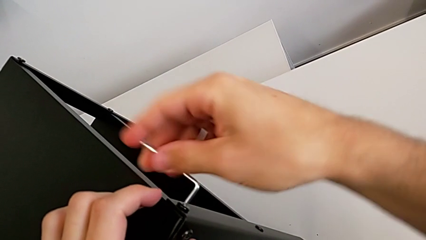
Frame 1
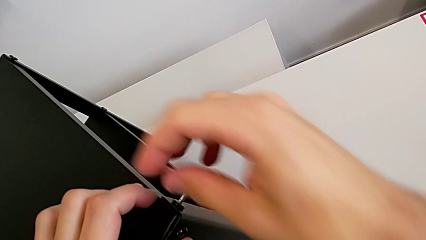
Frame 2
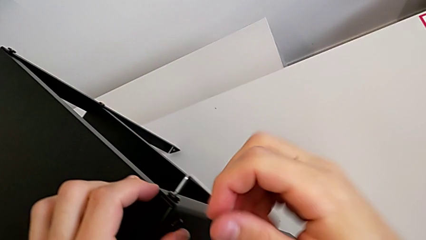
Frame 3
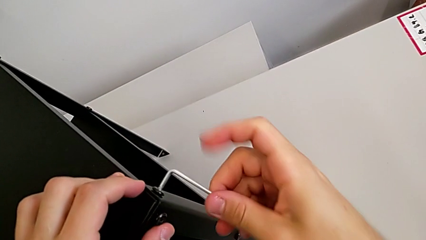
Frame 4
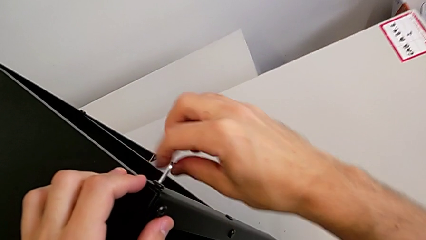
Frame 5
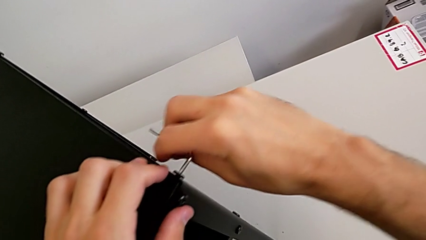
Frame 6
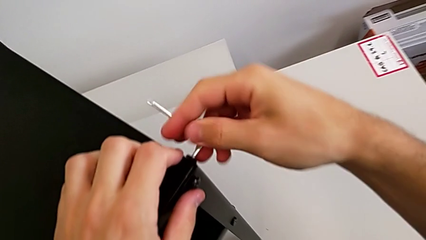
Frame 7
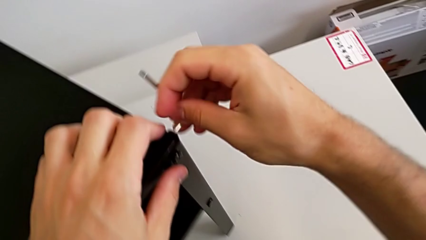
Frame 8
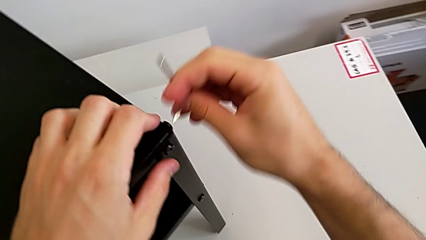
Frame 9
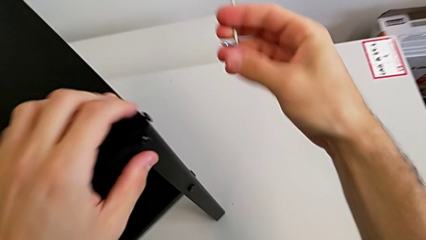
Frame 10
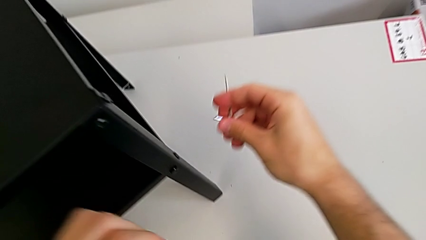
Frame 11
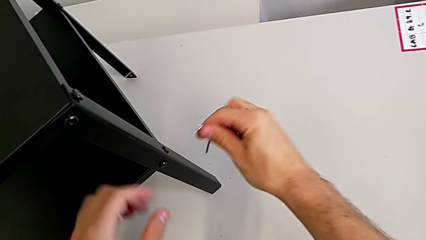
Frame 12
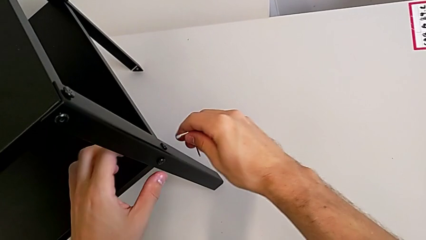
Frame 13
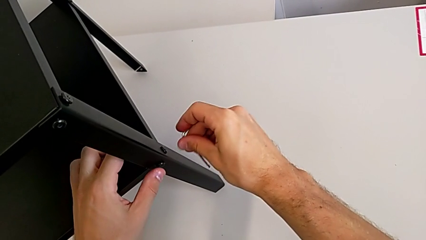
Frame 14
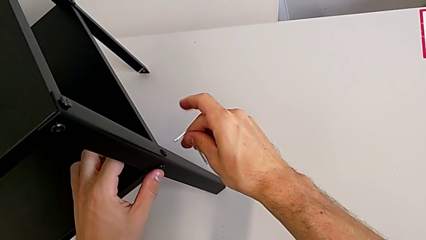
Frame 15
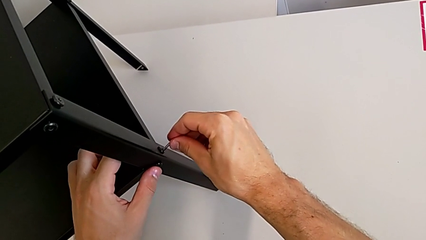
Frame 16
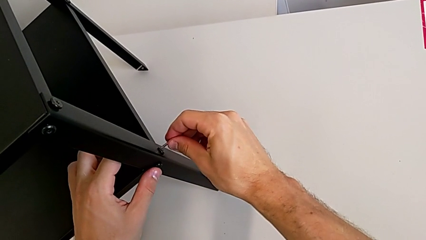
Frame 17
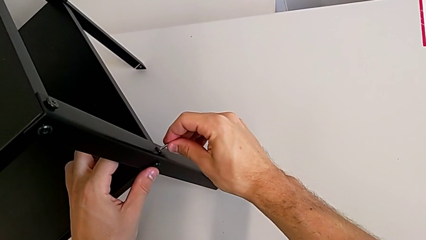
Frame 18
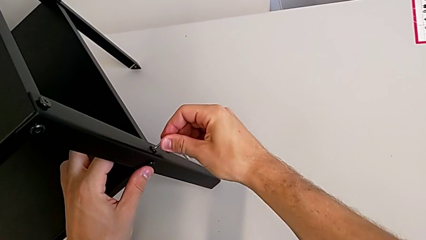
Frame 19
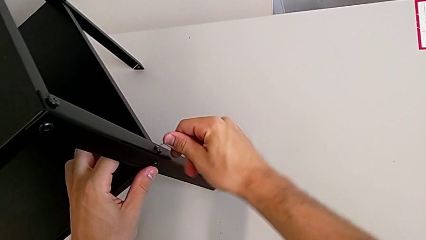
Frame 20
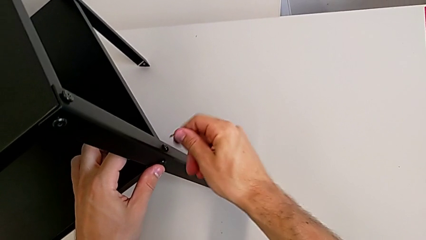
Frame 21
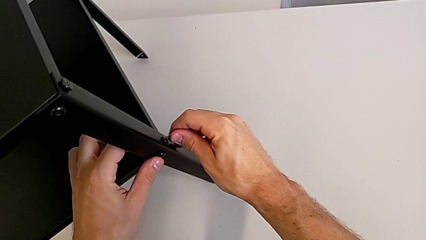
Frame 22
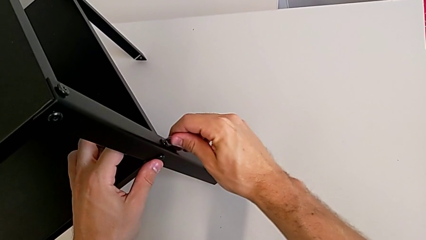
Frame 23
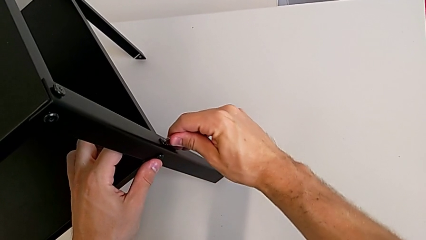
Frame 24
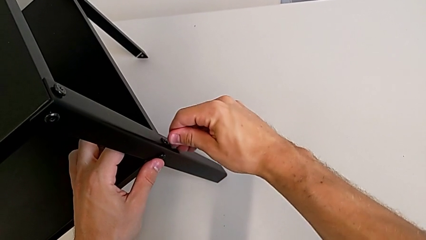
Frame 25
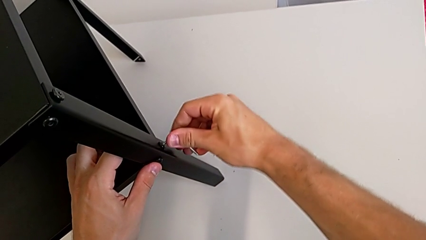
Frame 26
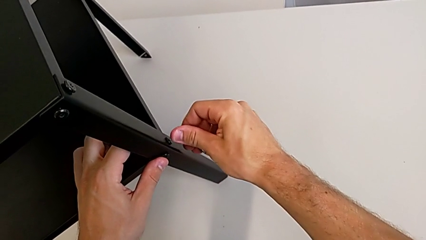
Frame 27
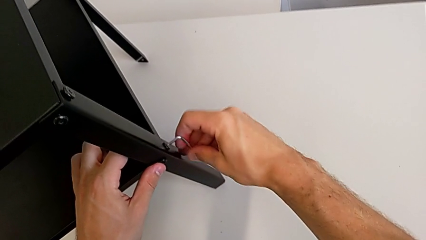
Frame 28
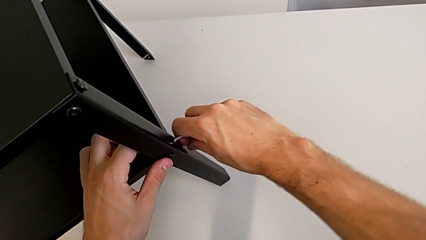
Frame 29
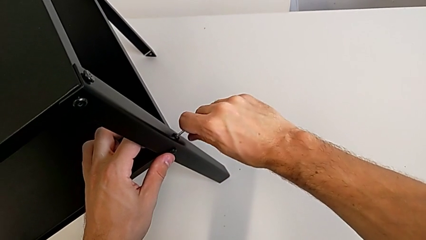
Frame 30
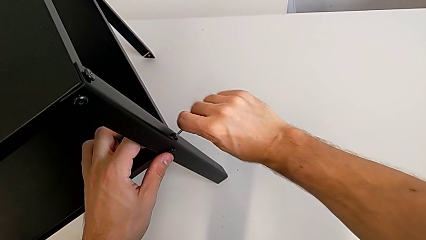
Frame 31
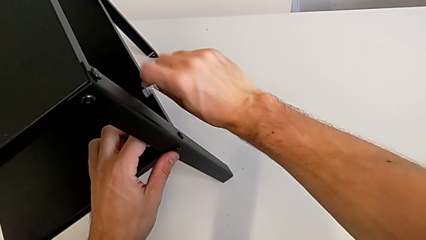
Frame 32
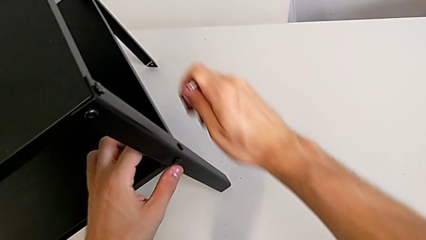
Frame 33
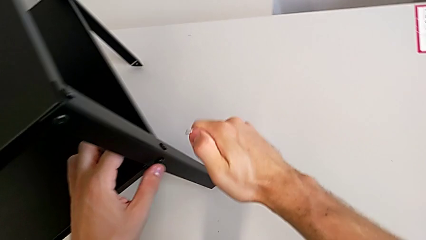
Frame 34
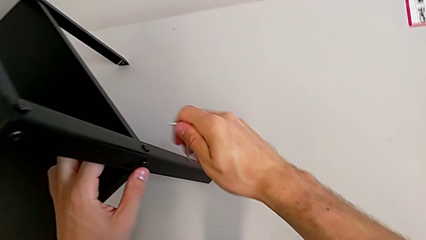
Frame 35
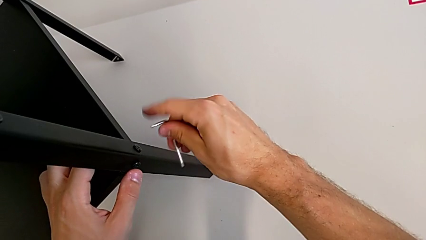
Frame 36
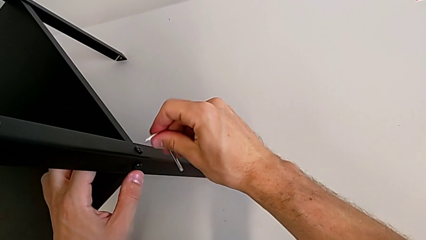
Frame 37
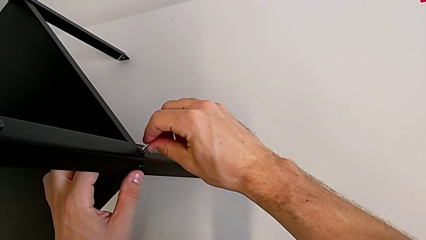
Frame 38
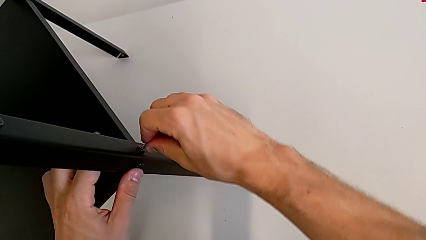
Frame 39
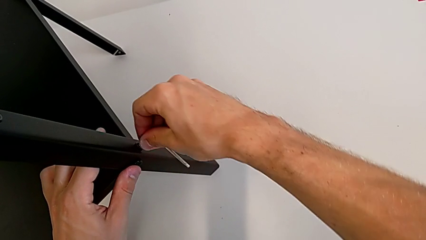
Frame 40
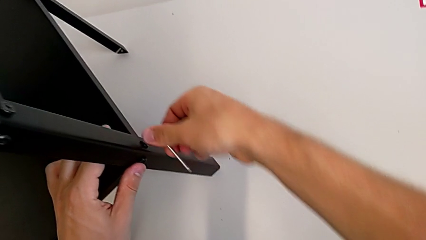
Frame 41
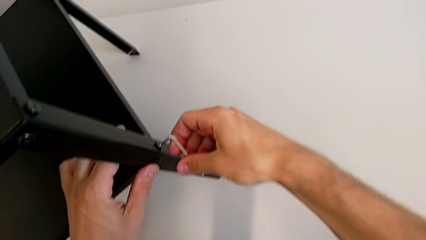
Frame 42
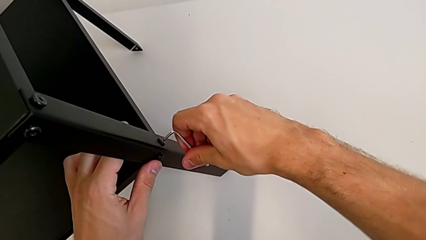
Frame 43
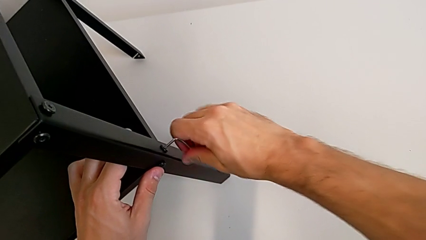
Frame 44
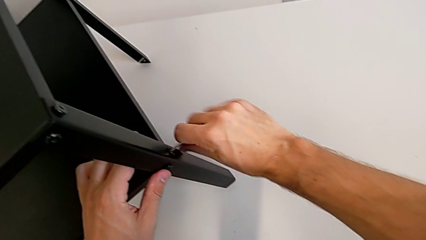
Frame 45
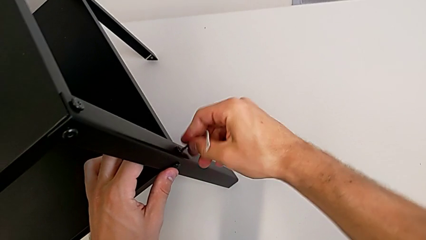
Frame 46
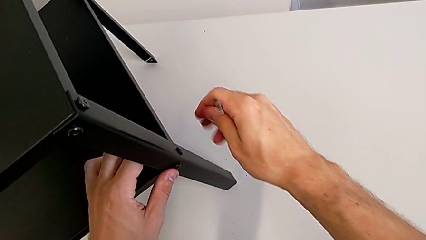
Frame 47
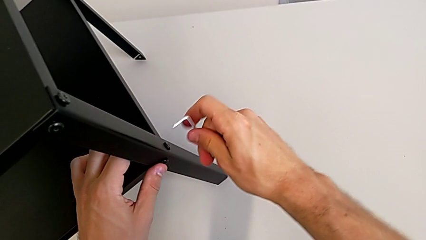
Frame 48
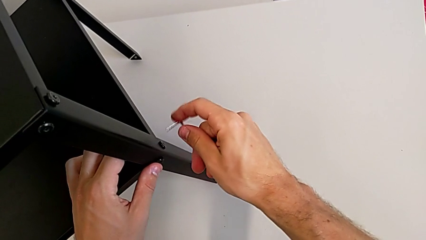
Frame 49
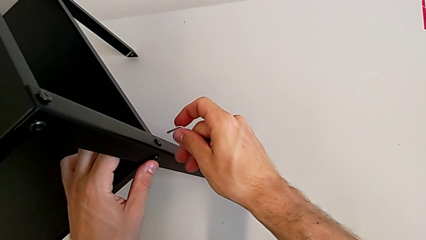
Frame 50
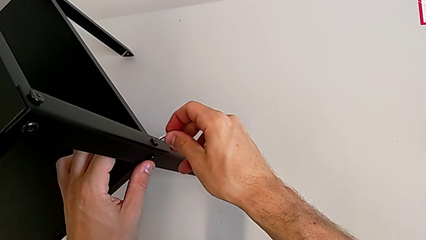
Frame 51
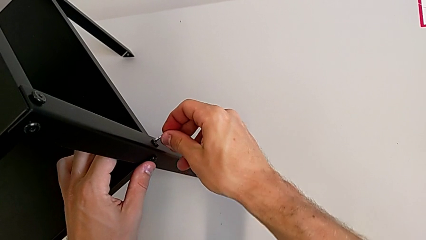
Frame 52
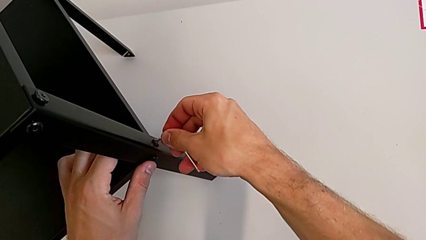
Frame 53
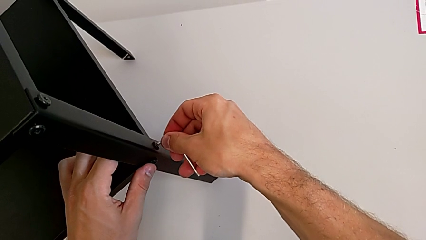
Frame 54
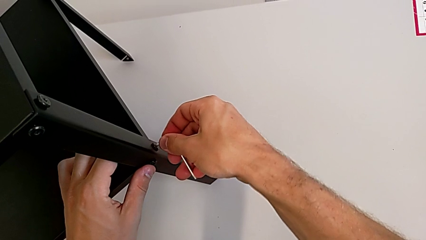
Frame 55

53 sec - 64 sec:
The camera wearer is unscrewing the screw on the legs of the top table. They unscrew the hex socket head, withdraw the Allen wrench and insert it.

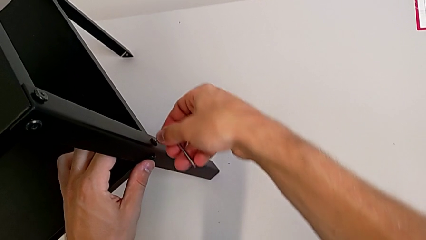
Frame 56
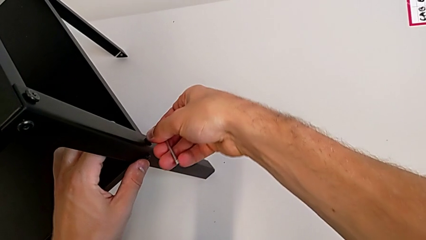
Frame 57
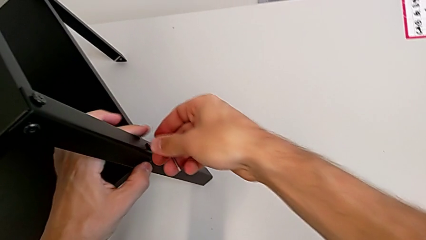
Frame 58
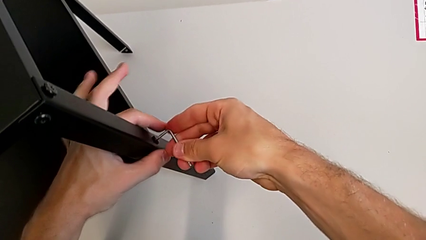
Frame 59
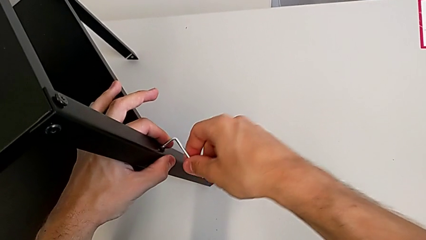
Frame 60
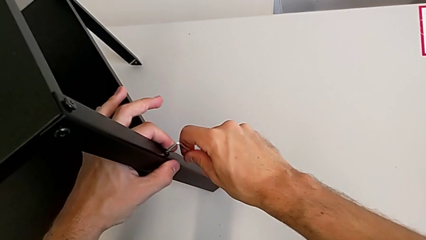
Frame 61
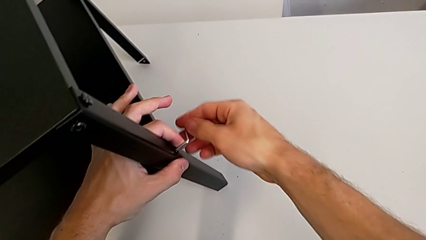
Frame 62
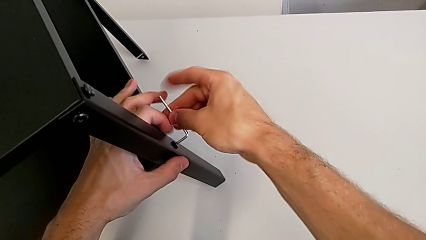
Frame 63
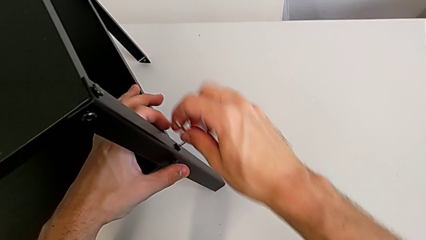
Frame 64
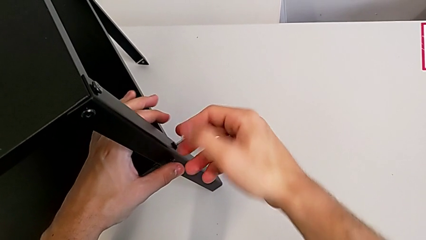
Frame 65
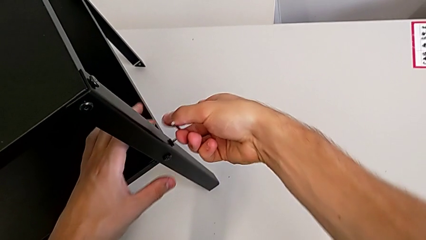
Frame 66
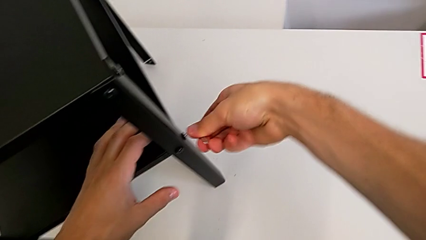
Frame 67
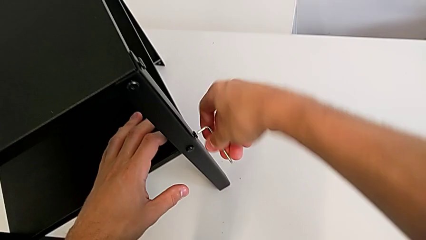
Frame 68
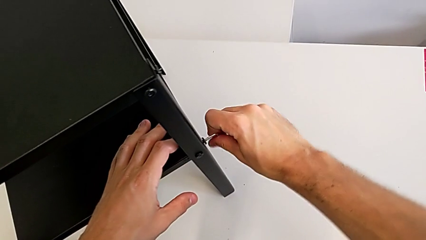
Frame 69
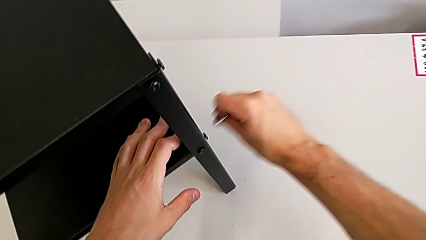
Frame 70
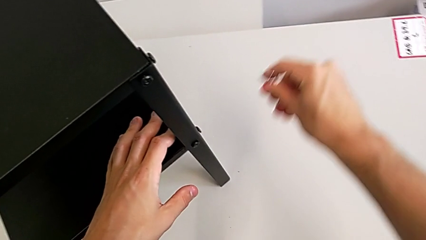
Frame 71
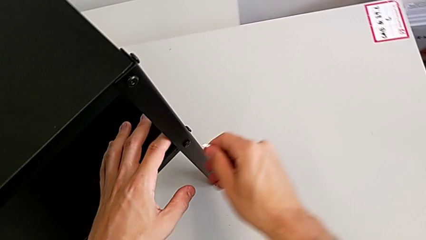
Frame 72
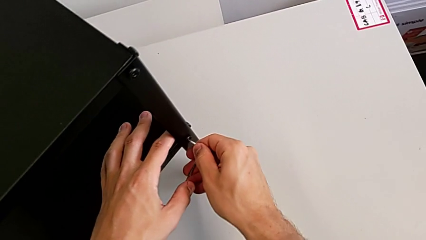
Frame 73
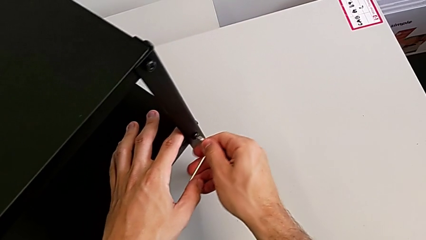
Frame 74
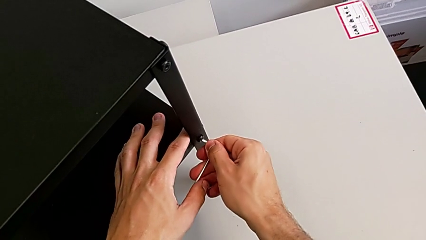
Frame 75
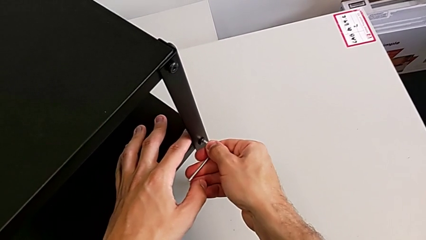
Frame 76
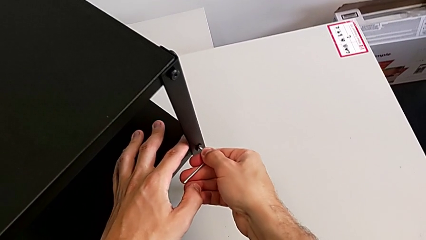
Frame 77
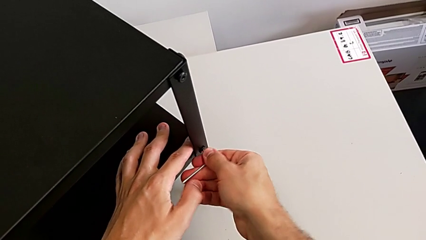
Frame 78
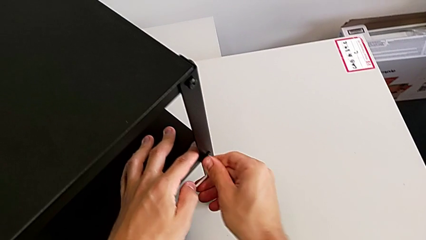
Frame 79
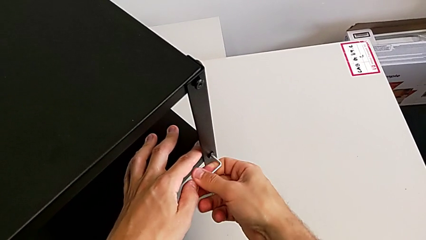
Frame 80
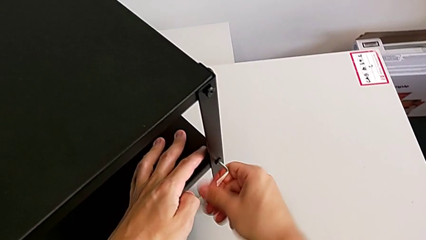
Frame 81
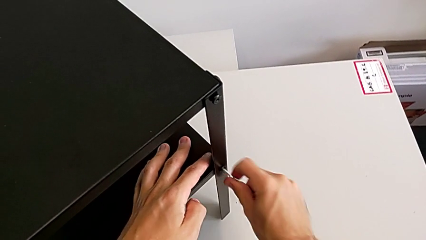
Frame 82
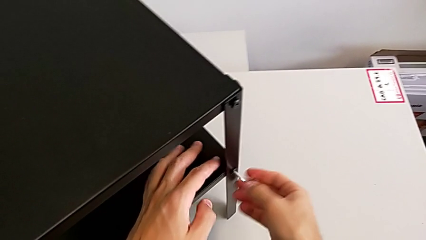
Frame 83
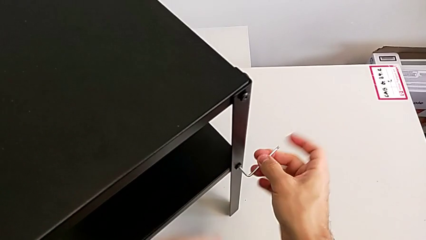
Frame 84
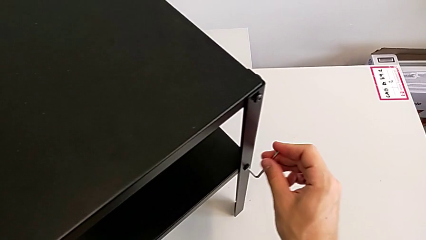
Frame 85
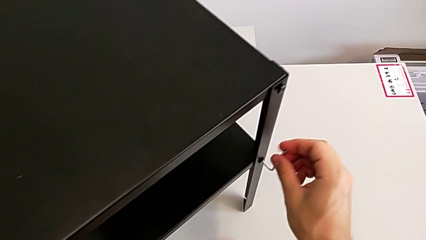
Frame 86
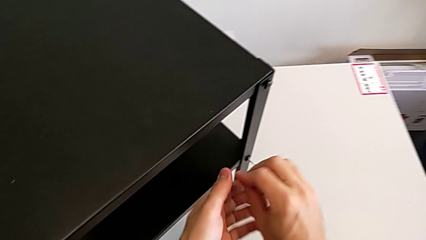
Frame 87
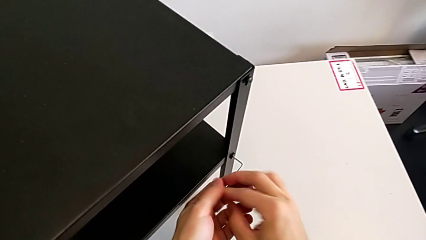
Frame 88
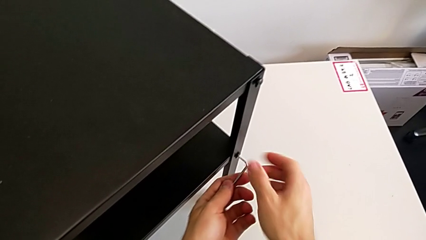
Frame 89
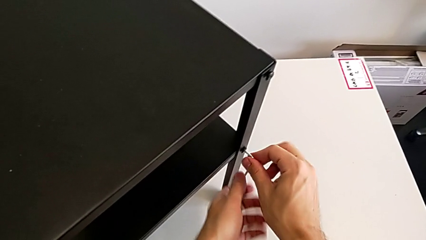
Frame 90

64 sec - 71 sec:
The camera wearer is unscrewing the screw on the shelf's leg. They unscrew the hex socket head, withdraw the Allen wrench, insert it and unscrew the hex socket head.
